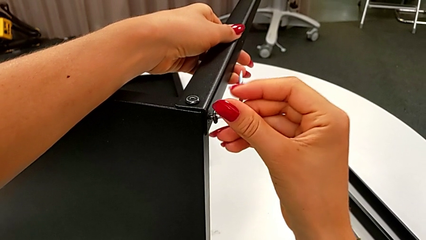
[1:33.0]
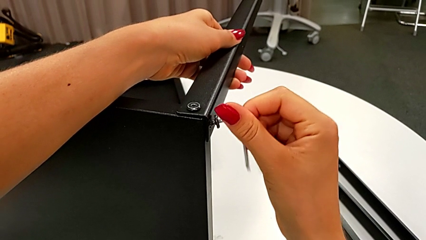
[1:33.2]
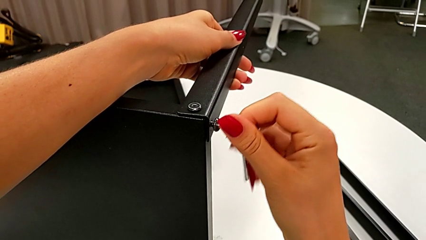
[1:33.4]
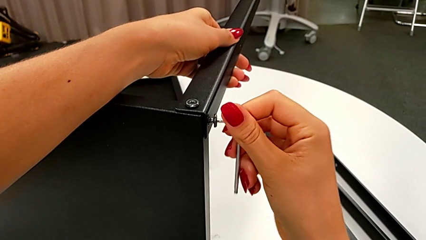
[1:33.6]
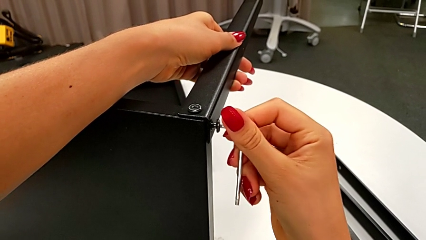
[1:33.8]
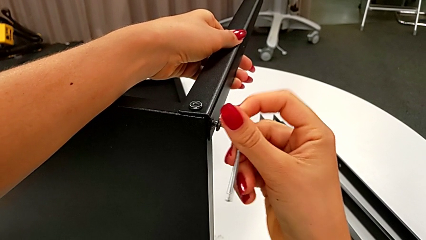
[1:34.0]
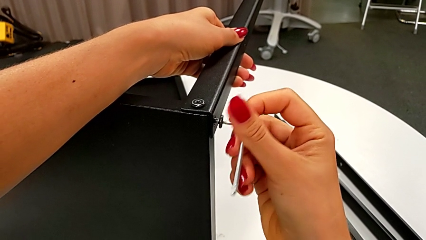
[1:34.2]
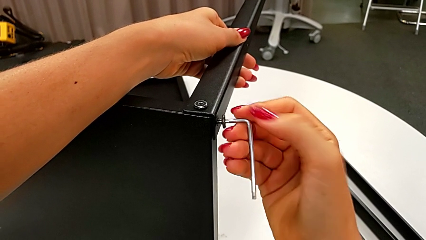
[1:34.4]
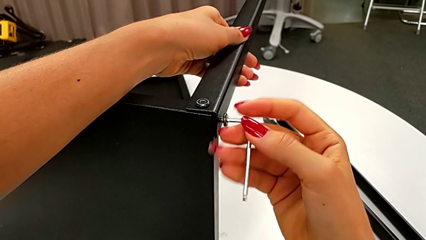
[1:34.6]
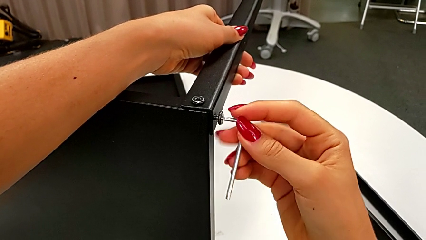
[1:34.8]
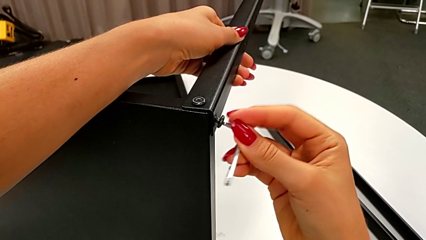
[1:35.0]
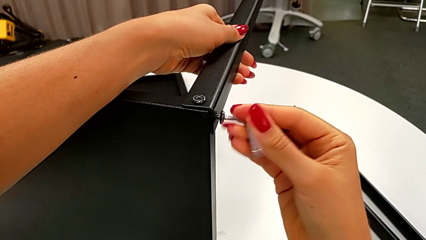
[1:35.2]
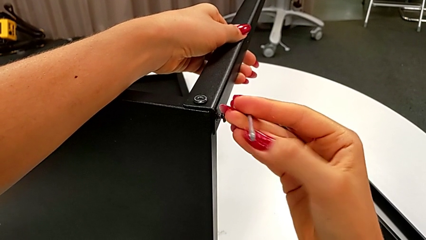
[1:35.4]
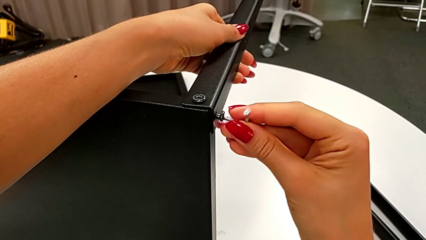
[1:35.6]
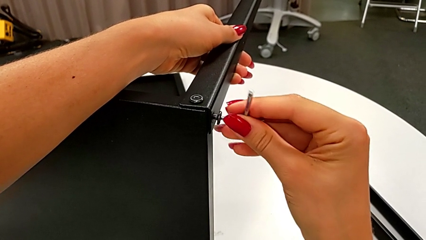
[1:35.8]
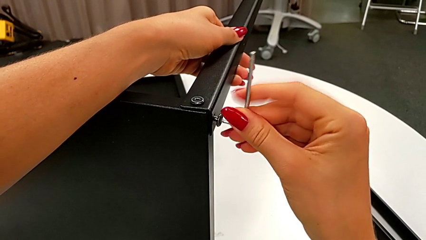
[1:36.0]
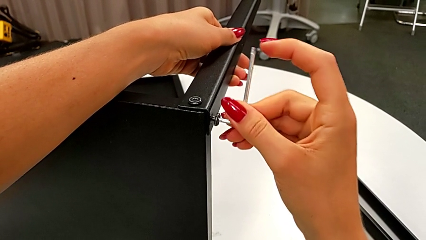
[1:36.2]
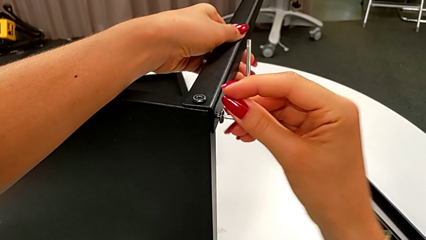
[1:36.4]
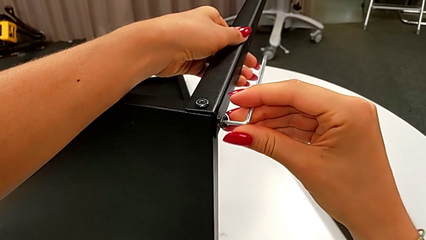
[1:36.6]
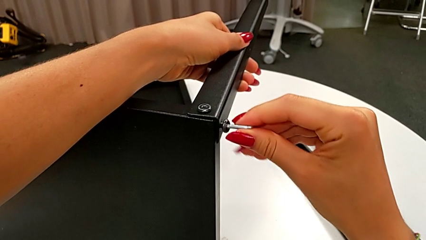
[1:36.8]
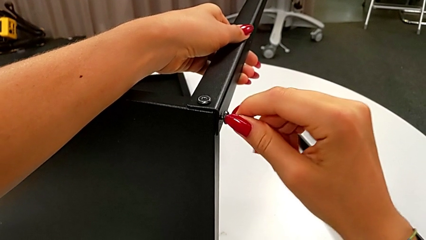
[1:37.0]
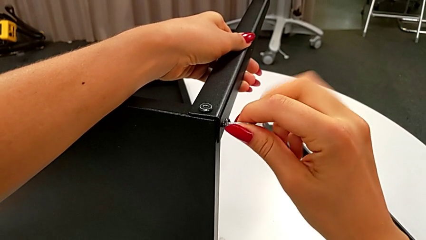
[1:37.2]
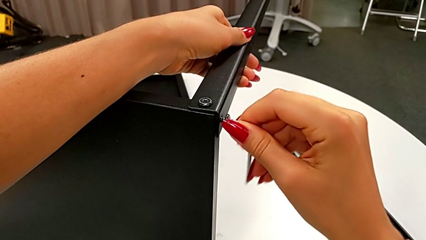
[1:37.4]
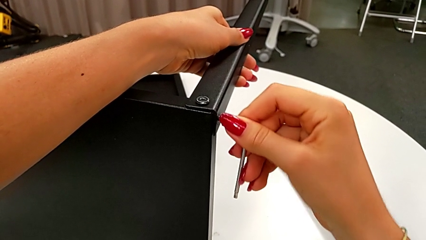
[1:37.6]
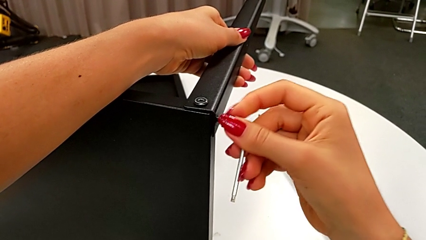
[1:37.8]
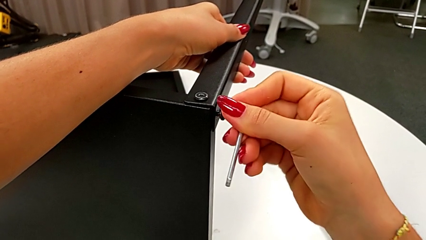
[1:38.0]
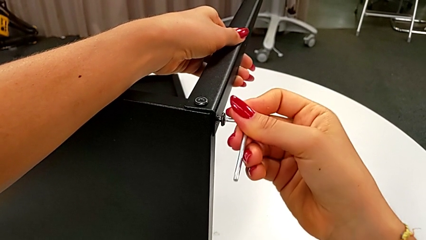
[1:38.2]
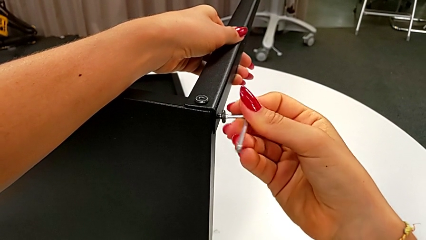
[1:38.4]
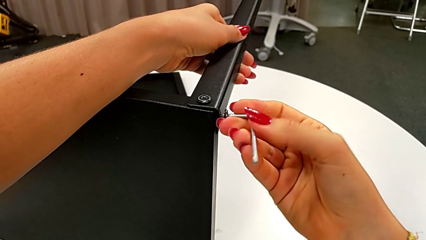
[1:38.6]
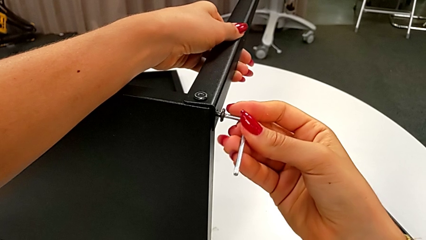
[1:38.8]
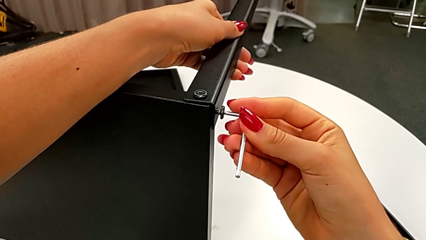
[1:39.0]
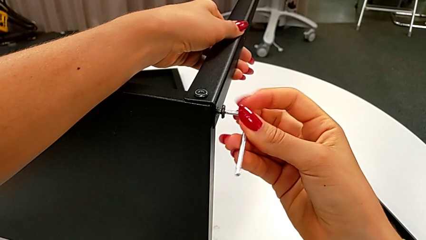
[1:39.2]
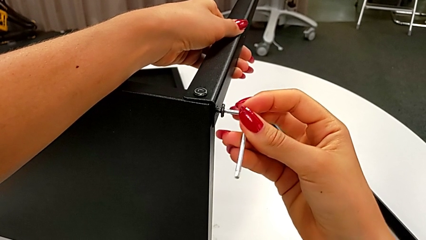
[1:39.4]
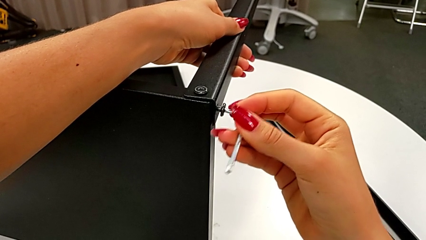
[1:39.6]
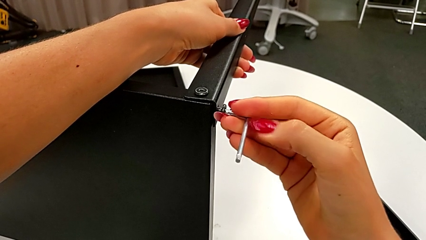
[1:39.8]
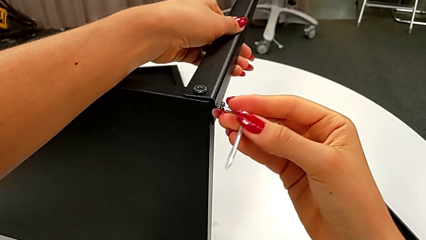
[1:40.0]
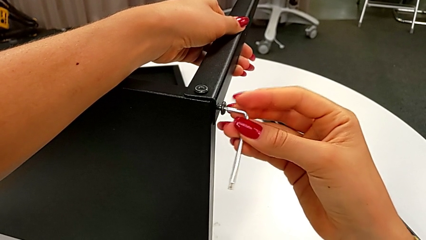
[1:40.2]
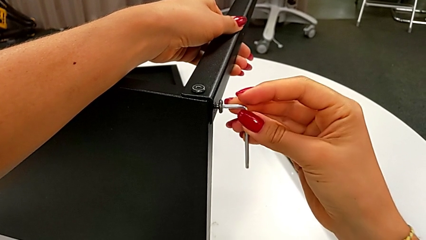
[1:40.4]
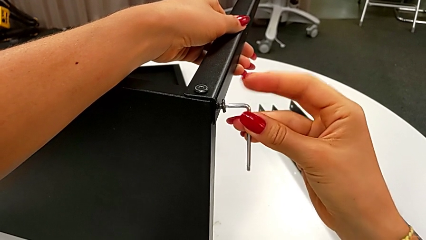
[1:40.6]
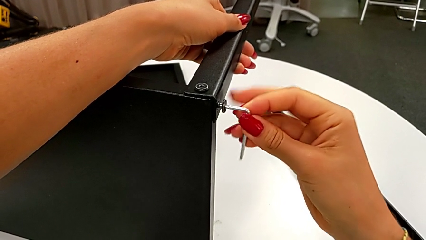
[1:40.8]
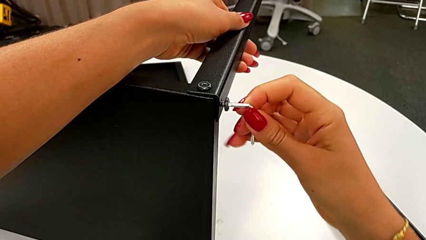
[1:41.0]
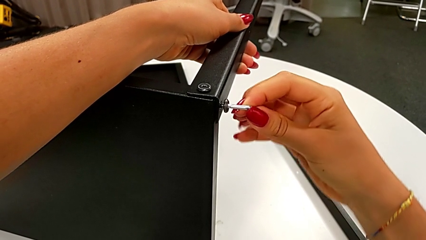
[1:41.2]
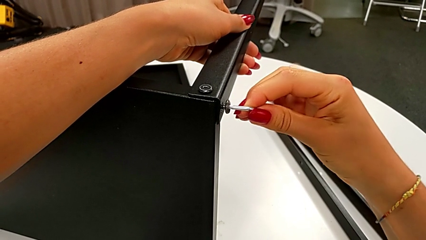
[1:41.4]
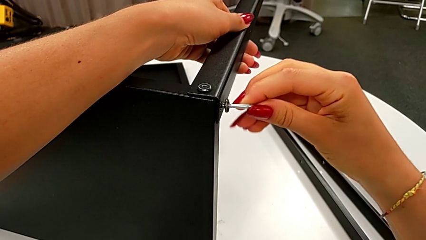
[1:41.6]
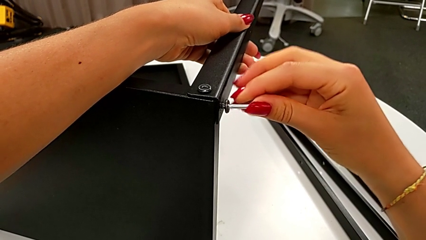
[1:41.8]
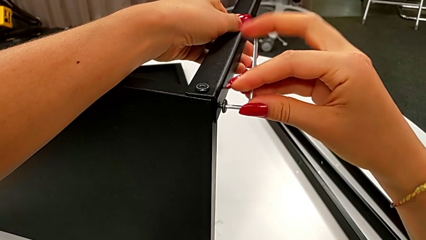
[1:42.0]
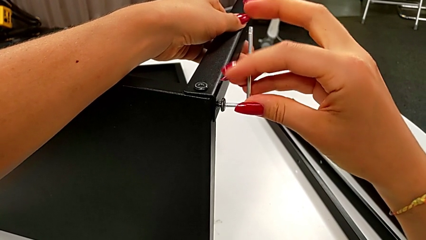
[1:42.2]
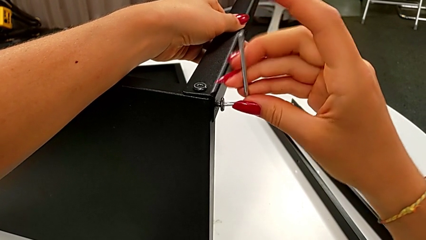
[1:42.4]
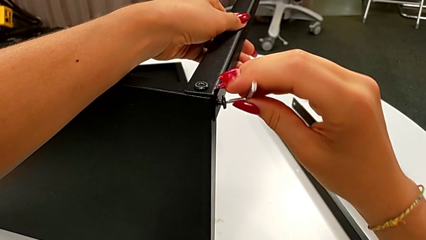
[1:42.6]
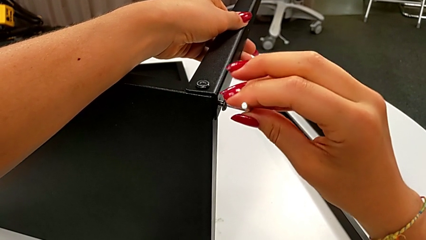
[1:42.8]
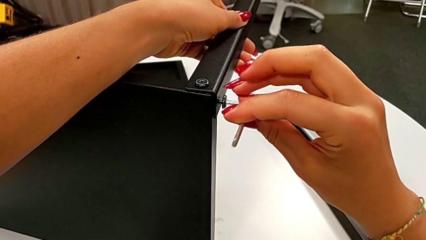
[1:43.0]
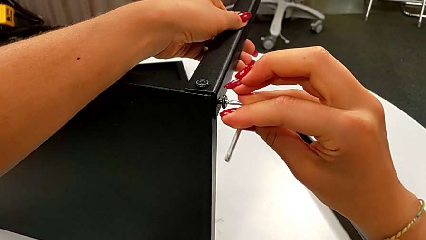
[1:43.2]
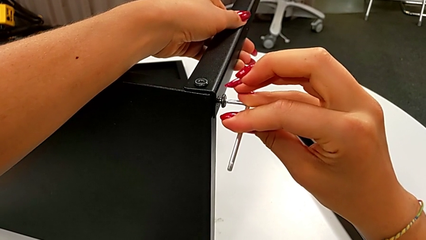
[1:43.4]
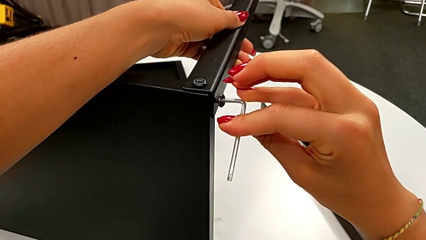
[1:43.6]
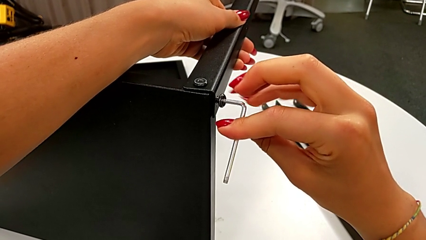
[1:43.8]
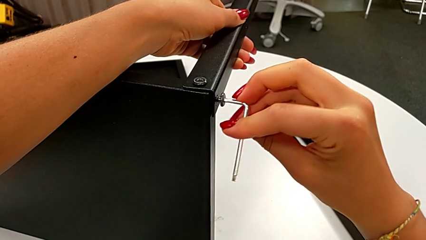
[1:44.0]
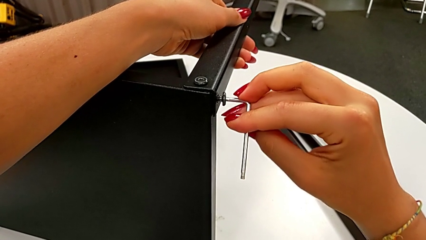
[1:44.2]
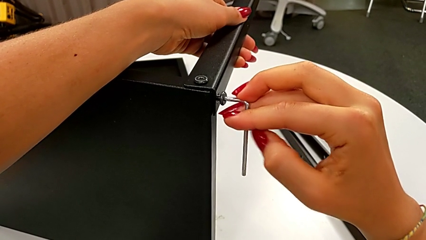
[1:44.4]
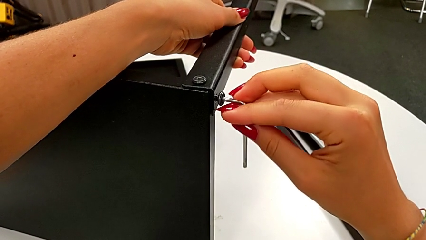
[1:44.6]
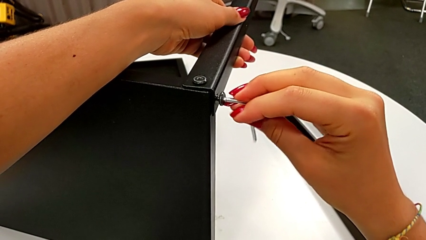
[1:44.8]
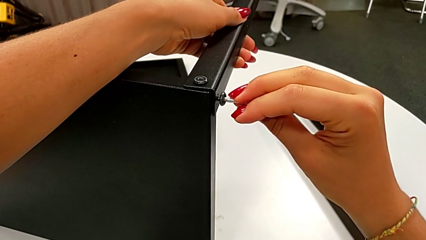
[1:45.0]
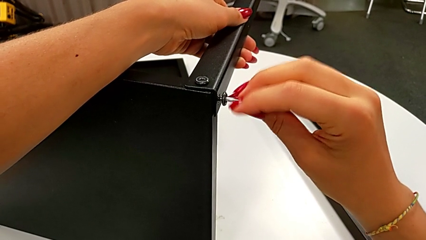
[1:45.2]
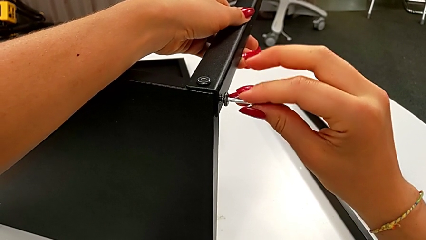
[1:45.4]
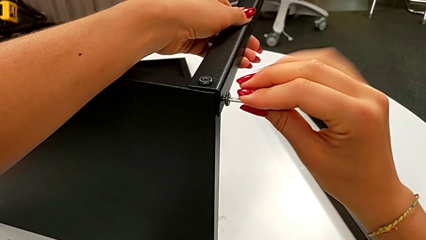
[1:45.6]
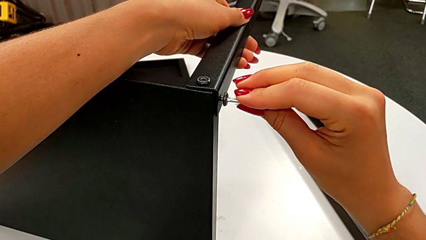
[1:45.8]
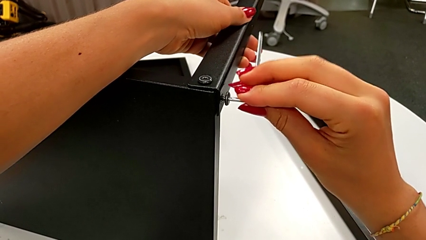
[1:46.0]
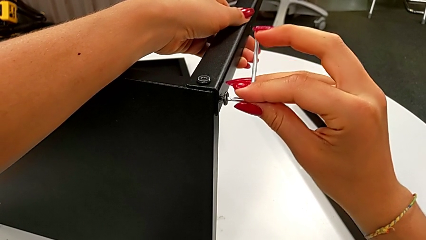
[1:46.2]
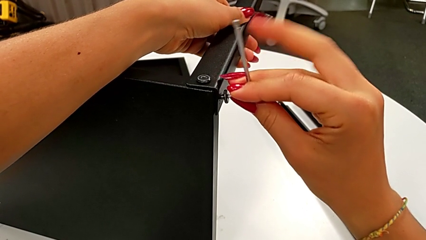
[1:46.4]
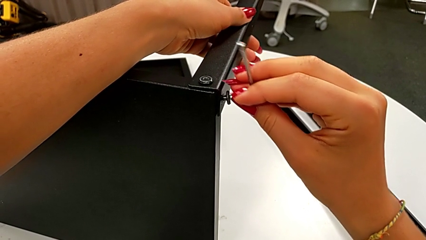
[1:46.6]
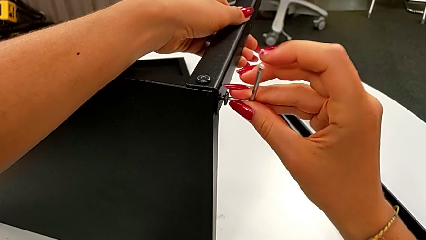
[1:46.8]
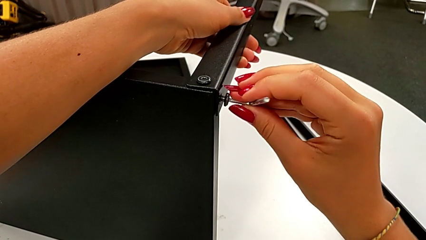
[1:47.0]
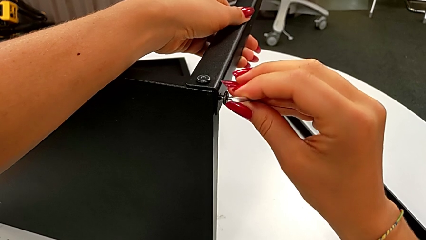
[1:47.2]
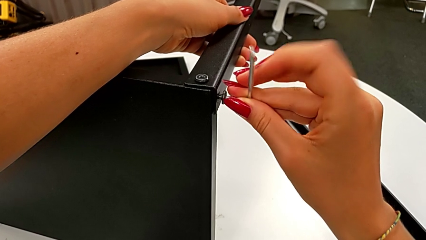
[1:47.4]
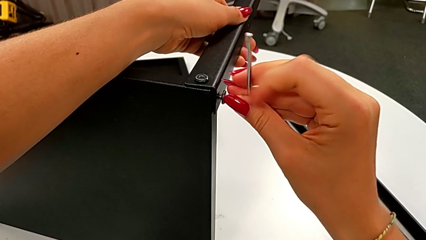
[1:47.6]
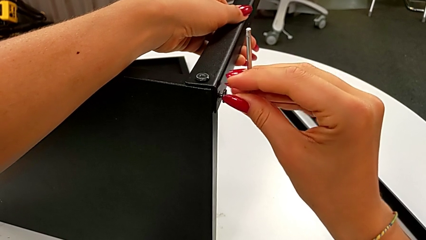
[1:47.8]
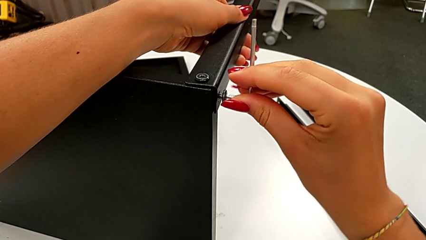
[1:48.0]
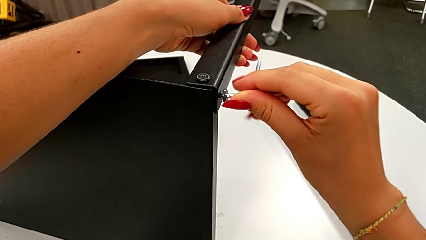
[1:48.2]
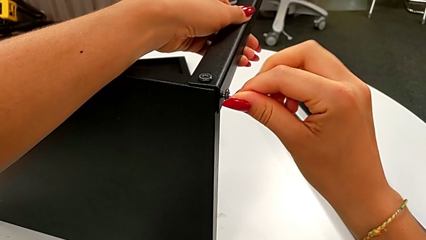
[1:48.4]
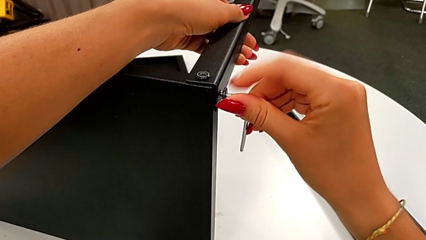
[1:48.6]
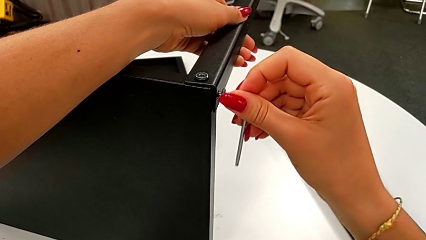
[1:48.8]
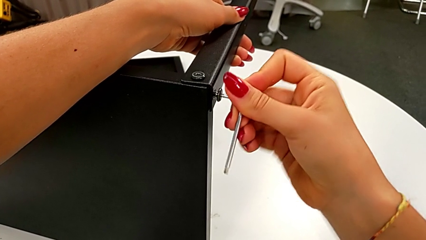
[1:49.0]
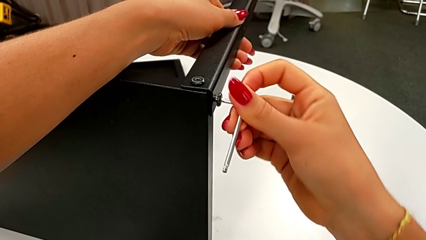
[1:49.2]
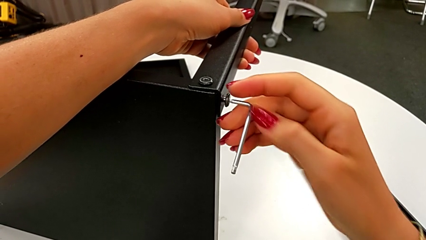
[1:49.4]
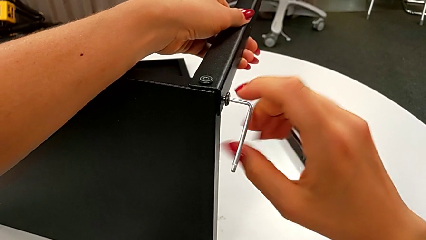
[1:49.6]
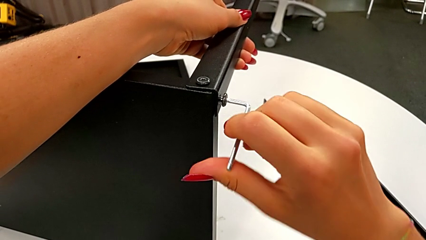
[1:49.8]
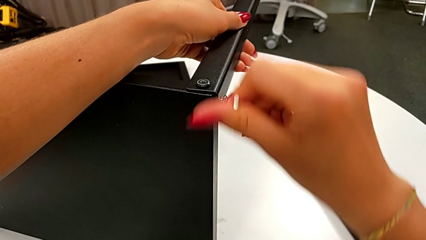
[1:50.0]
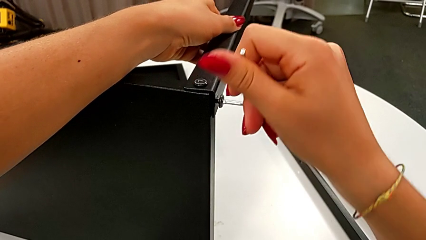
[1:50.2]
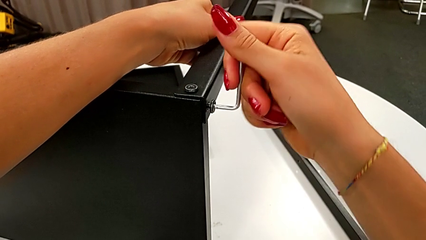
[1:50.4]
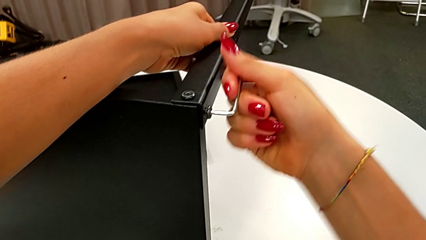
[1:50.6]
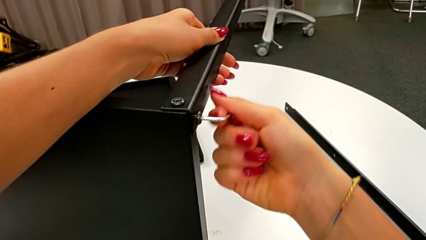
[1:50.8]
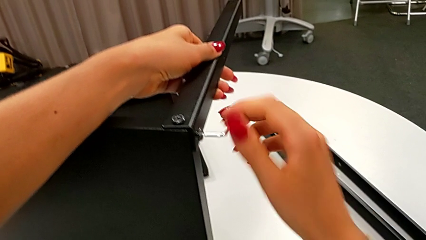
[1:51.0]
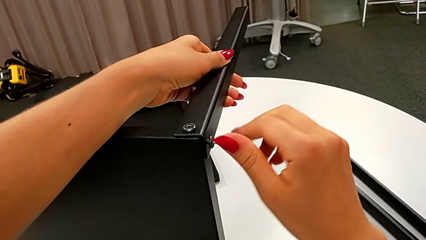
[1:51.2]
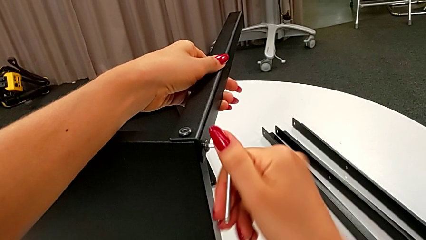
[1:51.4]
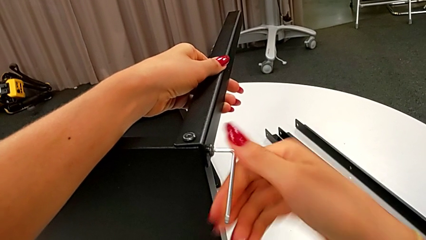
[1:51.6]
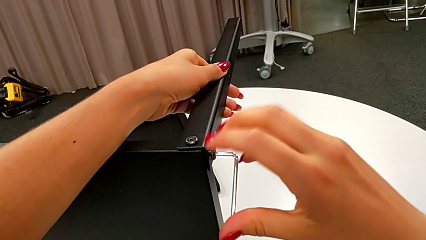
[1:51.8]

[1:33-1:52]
The camera wearer is assembling the leg of the top tray. They keep screwing the second hex socket head.
